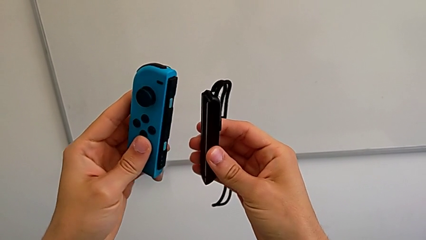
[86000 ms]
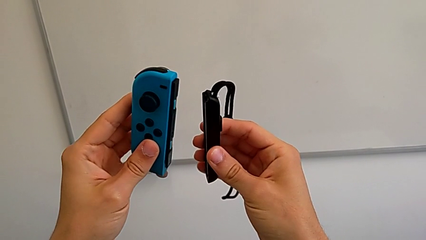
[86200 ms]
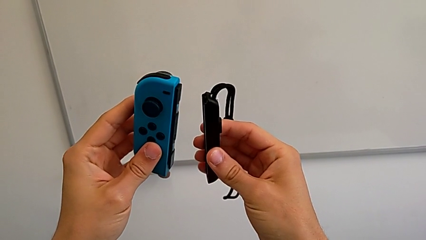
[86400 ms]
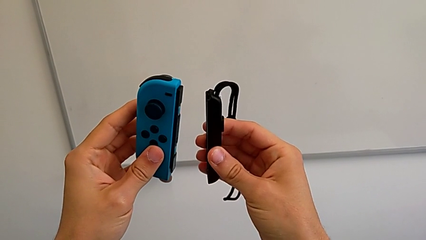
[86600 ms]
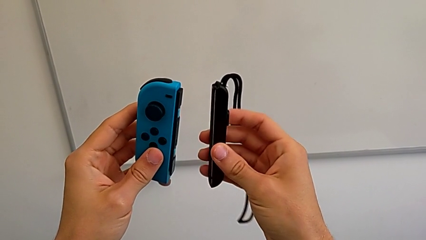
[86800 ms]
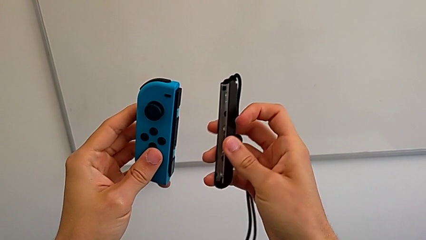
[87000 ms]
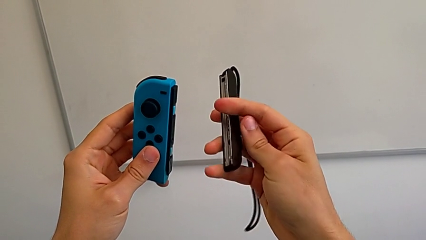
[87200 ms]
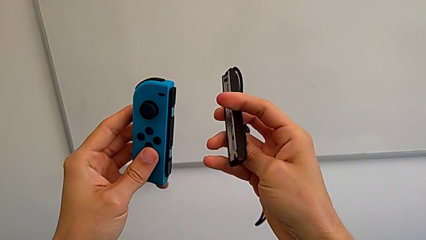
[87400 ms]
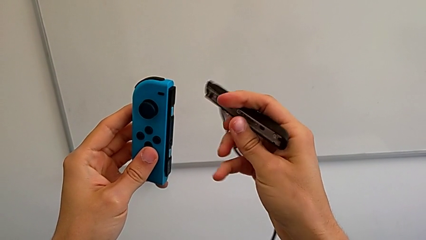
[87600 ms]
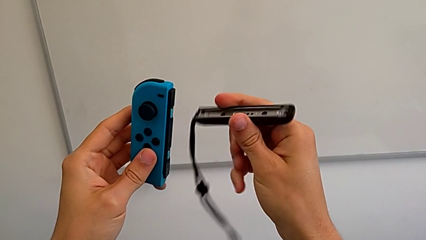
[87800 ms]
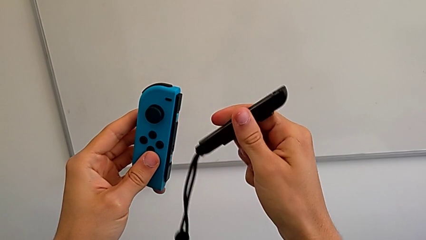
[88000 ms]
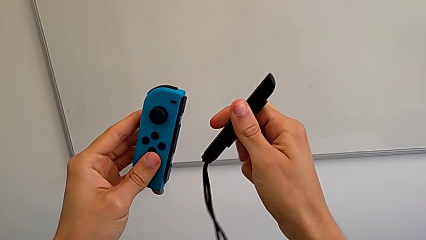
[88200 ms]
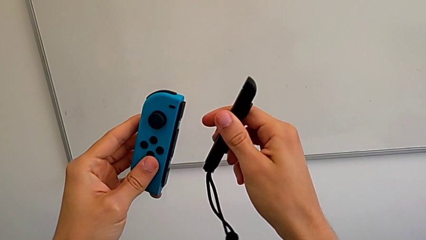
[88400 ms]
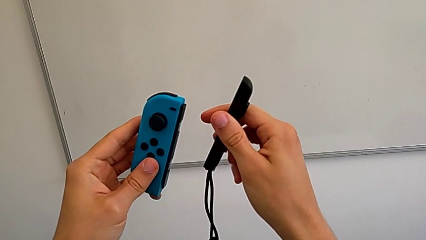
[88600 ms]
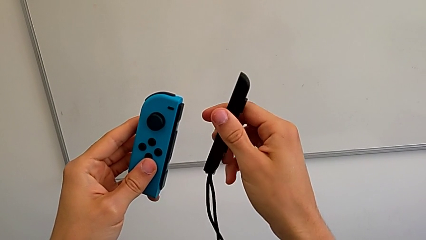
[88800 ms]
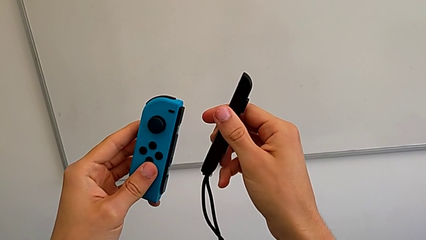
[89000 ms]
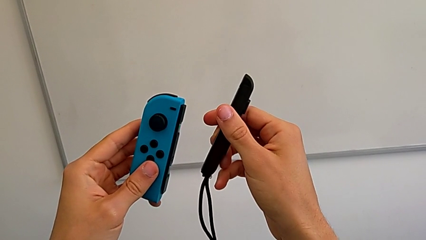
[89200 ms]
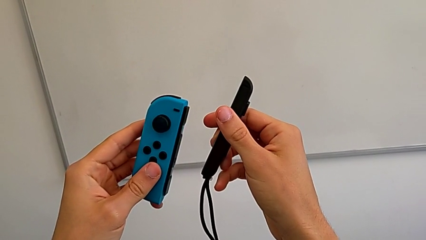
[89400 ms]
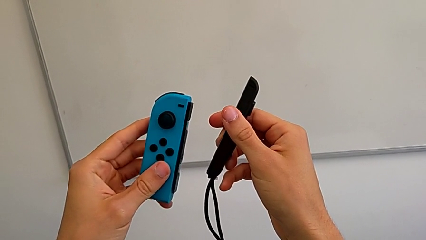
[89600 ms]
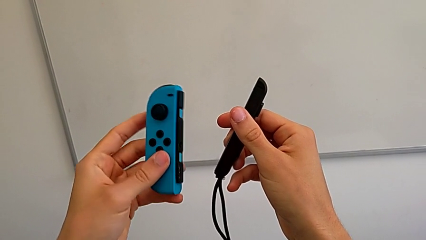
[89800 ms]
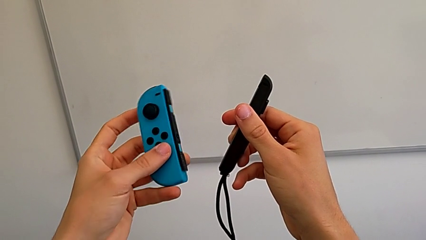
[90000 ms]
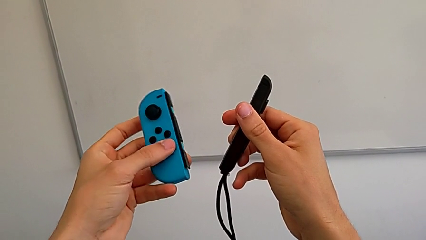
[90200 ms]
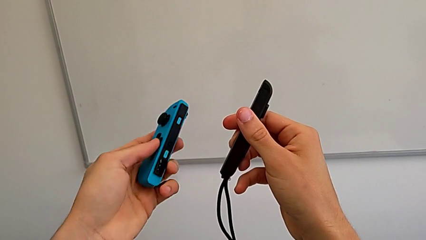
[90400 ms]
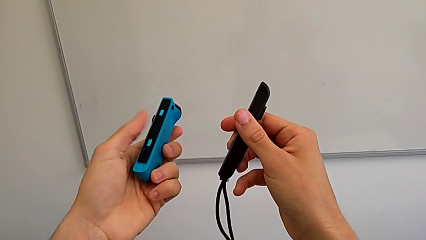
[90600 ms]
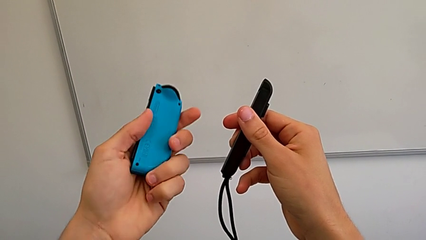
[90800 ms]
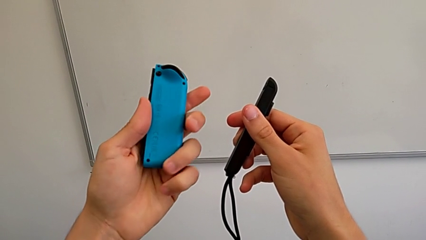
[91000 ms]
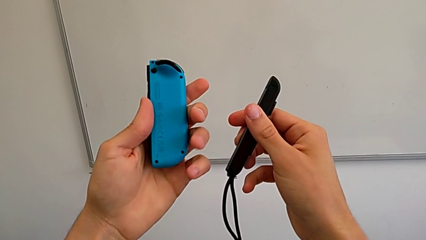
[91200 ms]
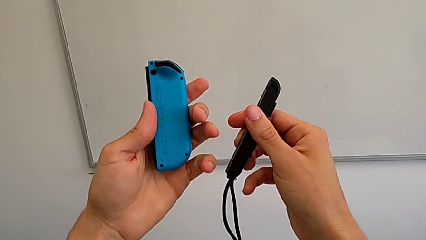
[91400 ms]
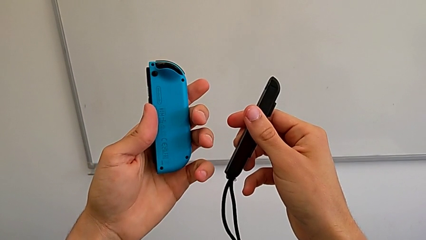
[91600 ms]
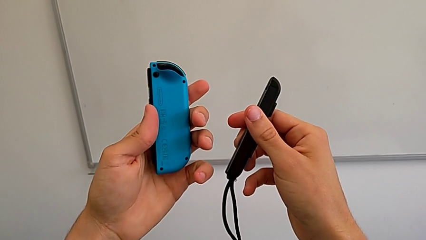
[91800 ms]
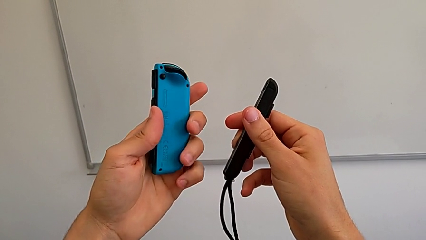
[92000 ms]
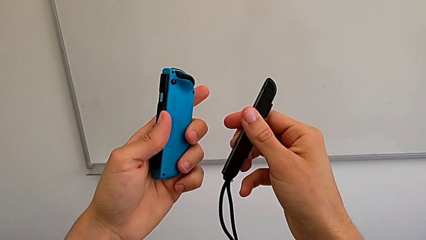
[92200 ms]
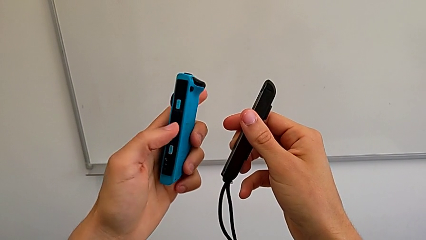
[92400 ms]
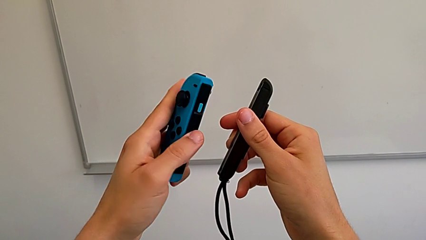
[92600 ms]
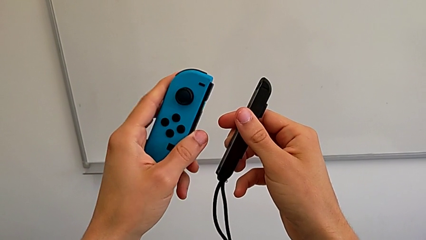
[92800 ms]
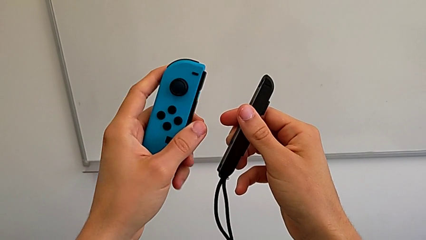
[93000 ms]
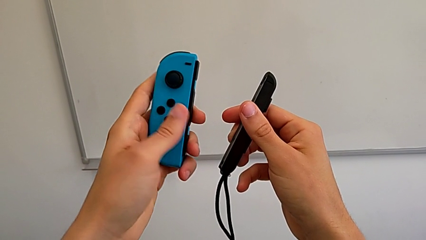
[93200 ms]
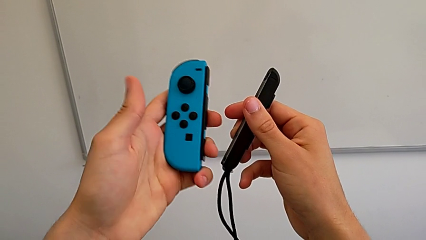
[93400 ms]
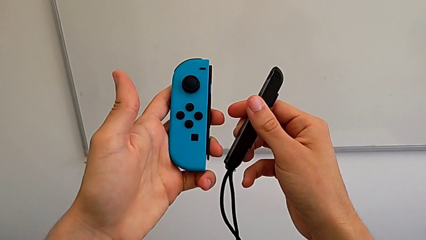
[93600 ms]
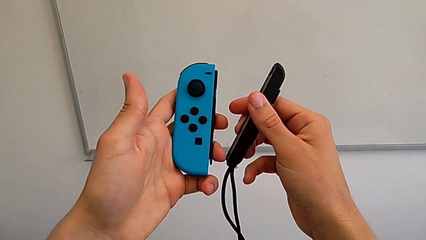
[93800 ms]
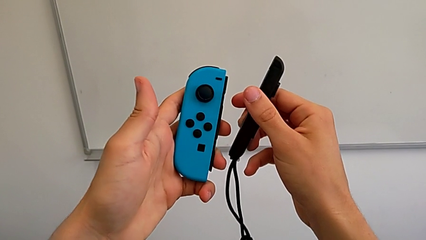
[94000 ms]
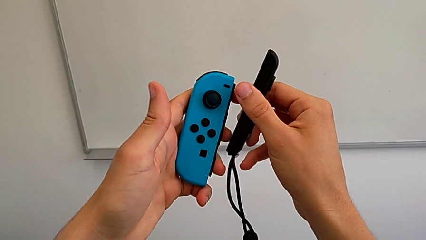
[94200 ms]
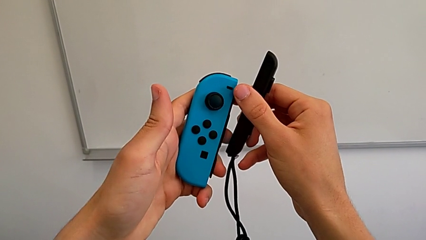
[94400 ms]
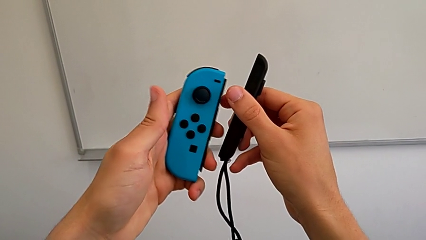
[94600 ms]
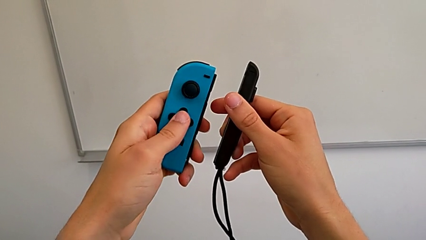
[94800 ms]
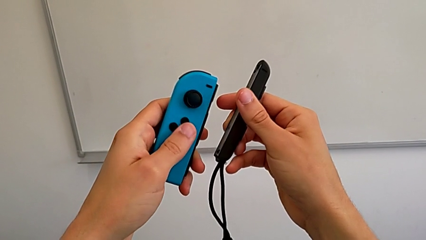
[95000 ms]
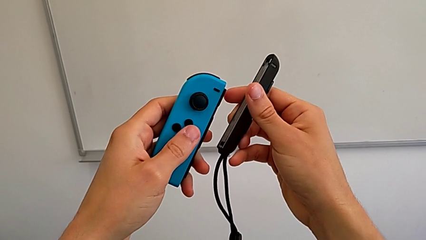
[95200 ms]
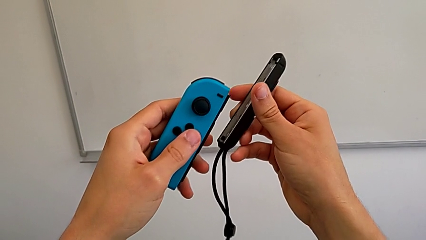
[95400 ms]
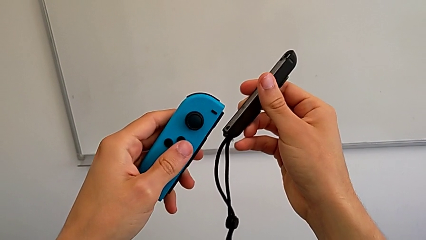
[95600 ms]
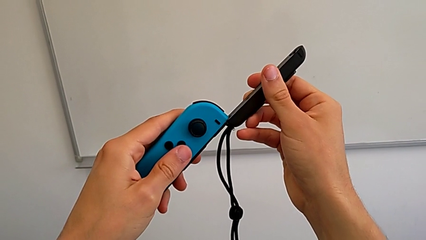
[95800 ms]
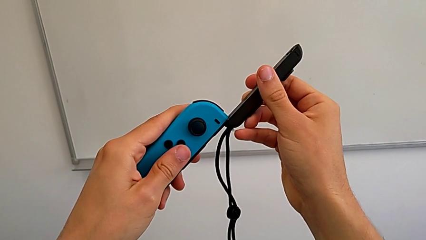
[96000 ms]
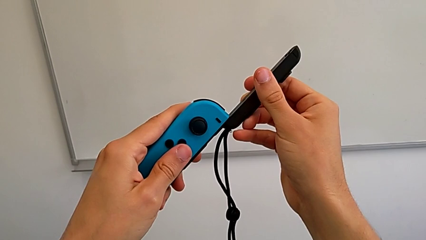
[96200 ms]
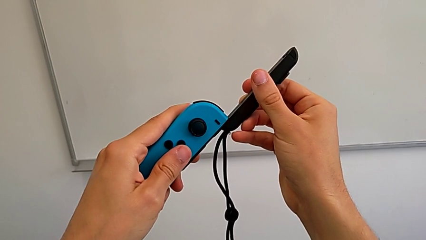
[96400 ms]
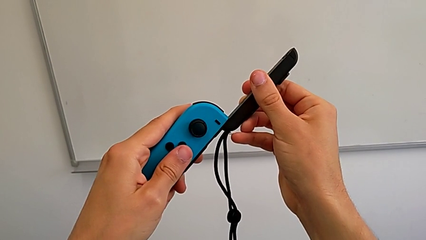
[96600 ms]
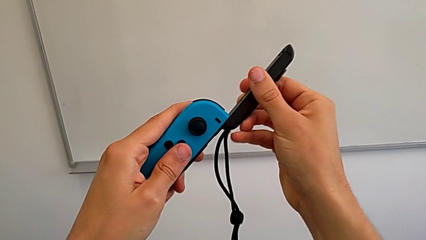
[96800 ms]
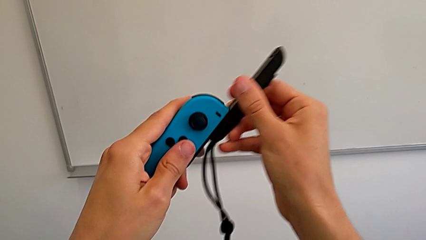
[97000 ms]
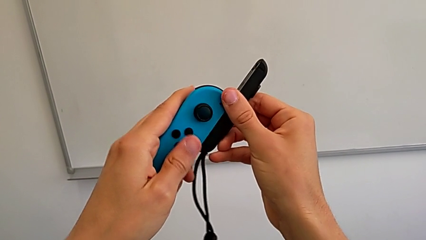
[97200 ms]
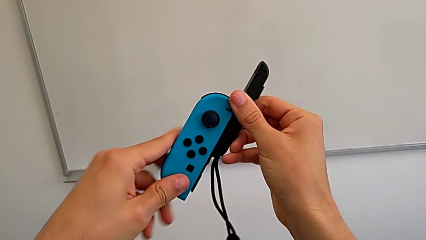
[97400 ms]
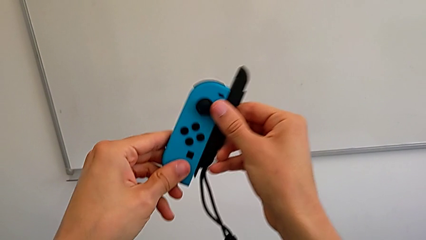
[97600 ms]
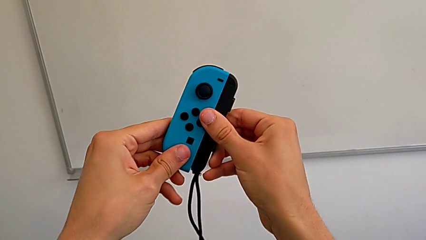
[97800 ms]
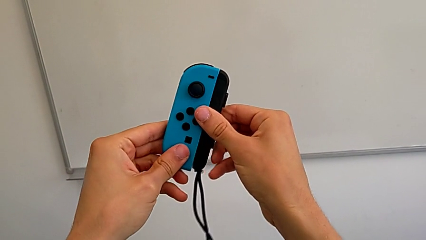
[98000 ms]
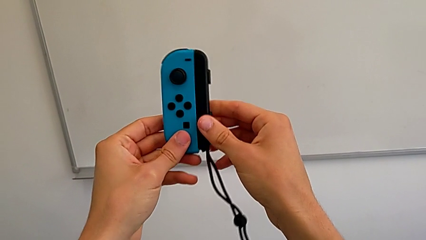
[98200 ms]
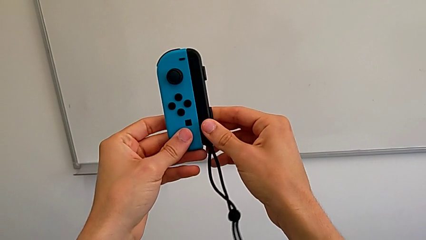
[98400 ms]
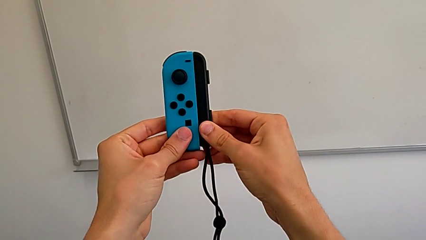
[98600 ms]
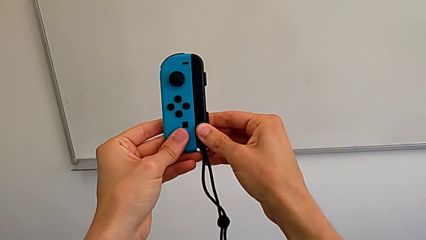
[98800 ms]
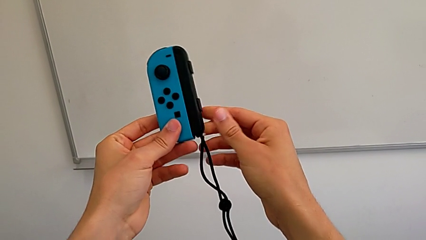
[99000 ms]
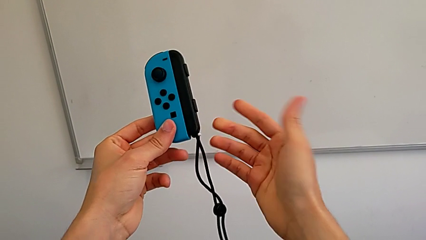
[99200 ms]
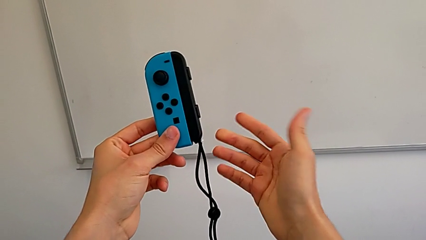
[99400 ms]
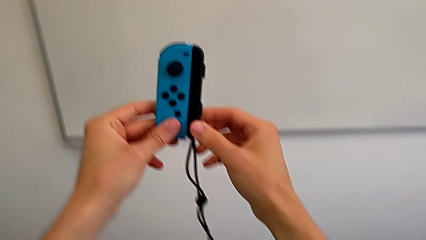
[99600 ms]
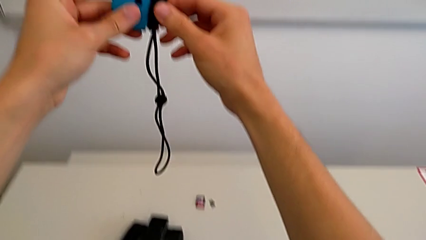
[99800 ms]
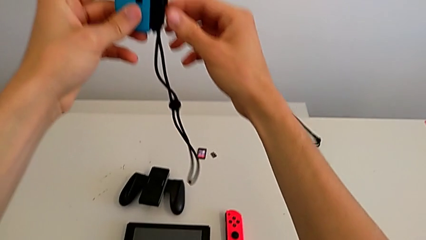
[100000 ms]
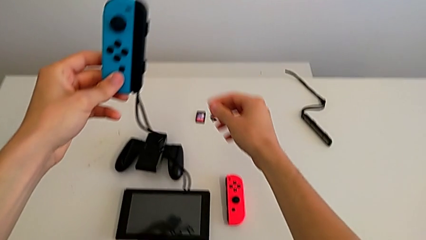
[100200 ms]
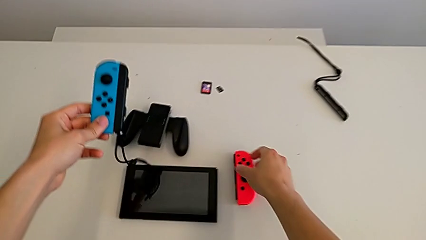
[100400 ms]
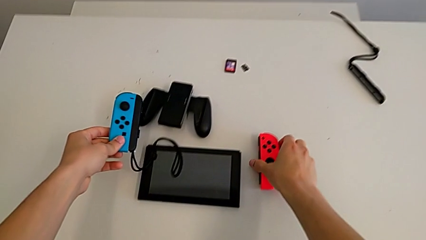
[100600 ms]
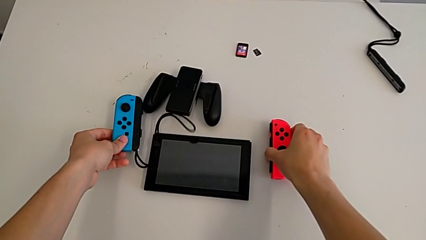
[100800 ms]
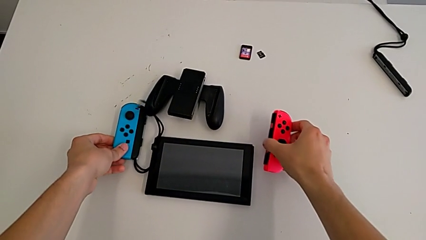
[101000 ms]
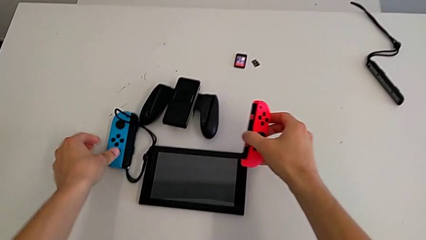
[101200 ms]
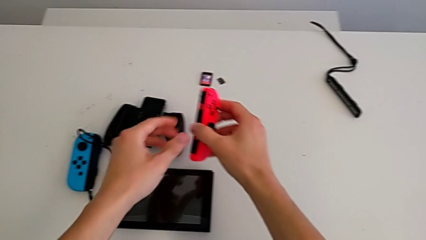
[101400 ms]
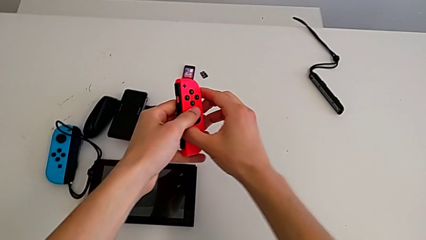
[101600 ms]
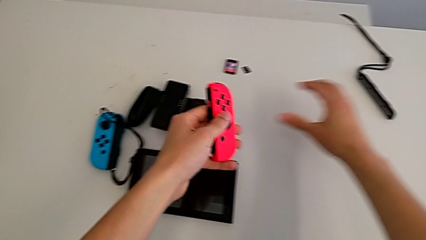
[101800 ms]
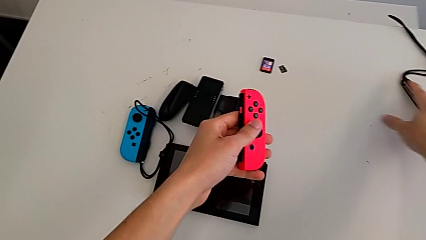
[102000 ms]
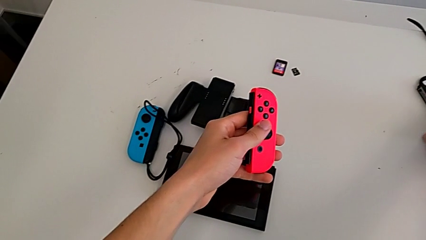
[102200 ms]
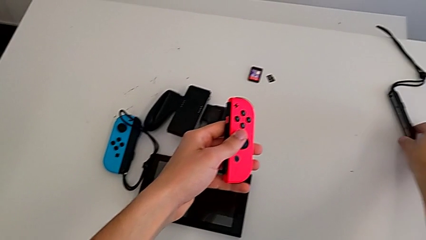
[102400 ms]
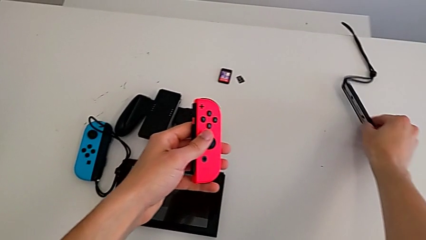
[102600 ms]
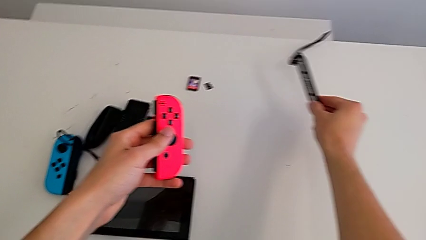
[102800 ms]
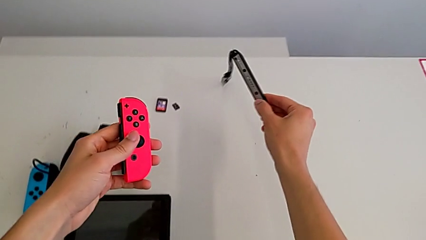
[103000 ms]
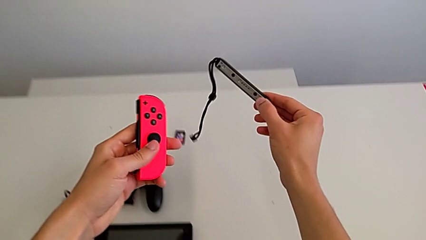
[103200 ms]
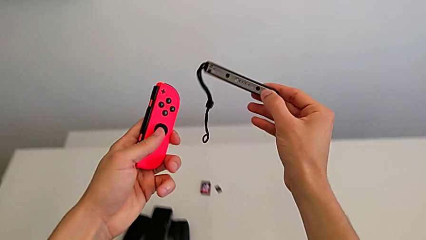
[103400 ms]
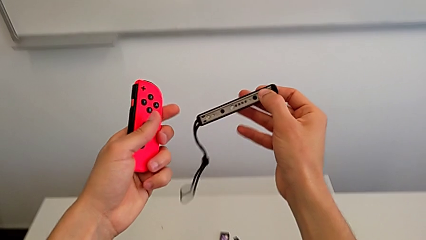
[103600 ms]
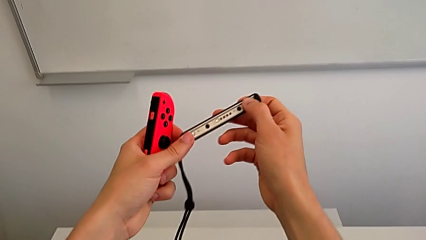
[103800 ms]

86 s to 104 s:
The camera wearer is changing the controllers' grip from the comfort grip to the Joy-Con straps. They hold the blue Joy-Con controller, rotate the Joy-Con strap, hold the blue Joy-Con controller, inspect it, flip it, hold it, align it, assemble it, hold it, drop it, grab the red Joy-Con controller, grab the Joy-Con strap and lift the red Joy-Con controller.
